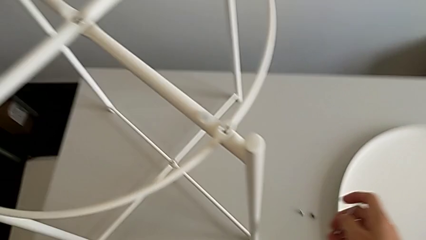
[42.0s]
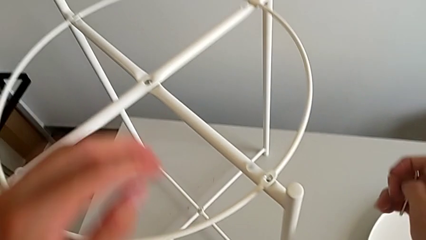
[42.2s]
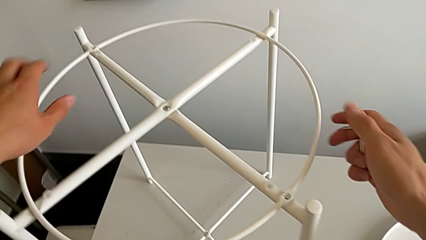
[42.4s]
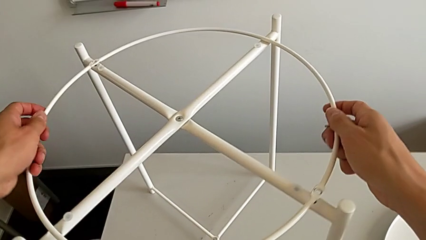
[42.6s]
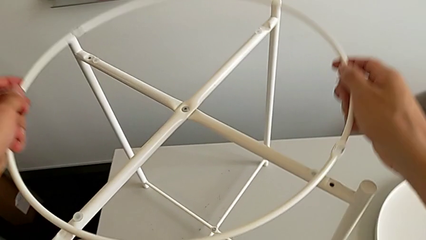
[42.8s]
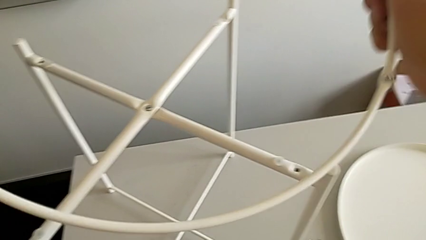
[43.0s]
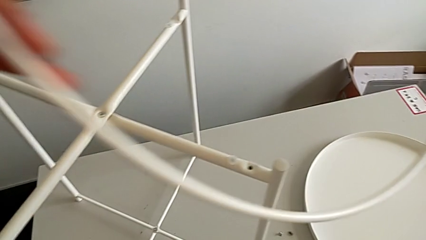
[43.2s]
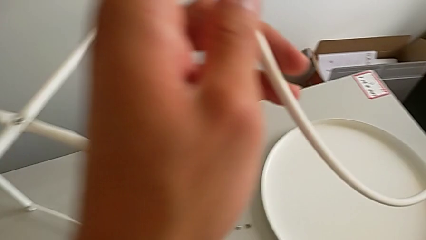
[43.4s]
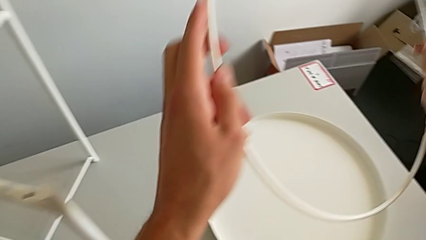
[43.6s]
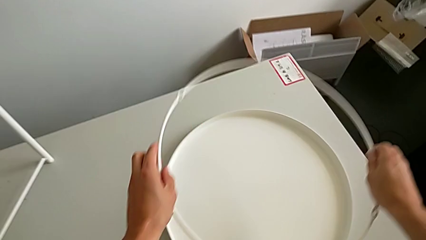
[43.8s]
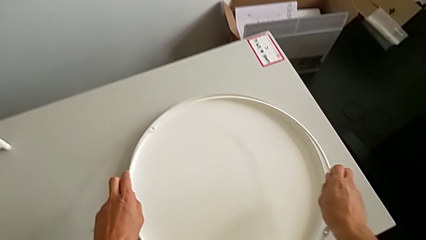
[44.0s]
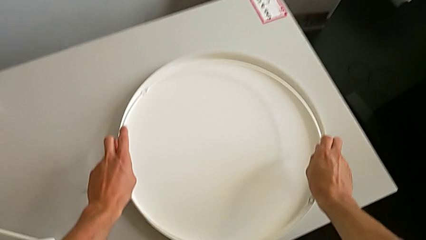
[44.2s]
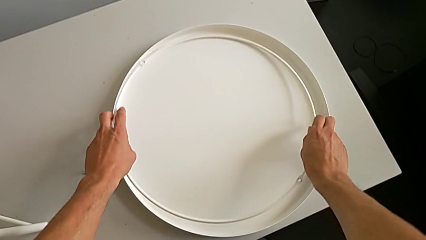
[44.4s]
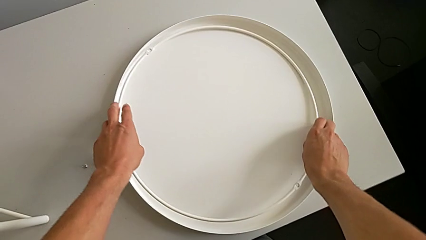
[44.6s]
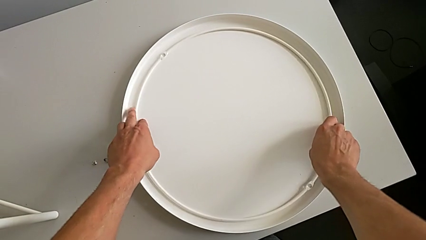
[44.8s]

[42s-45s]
The instructor removes the circle. They disassemble the circle and place it.

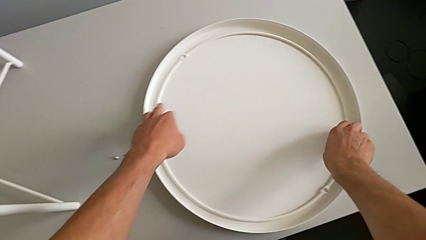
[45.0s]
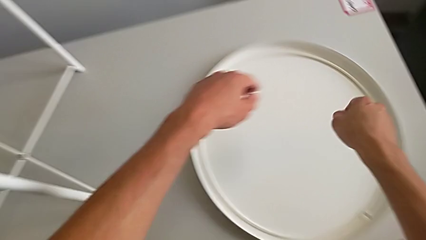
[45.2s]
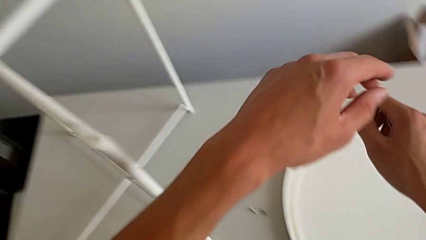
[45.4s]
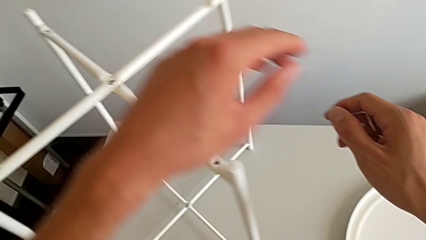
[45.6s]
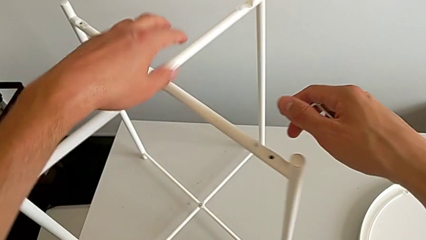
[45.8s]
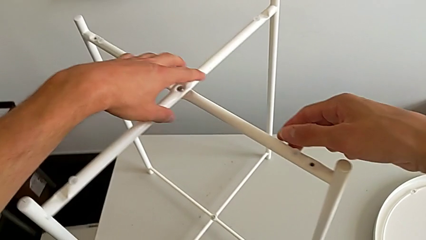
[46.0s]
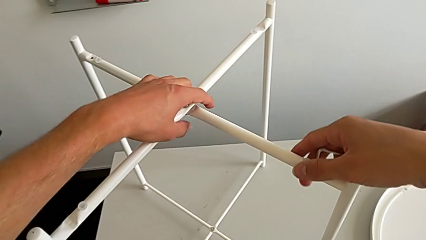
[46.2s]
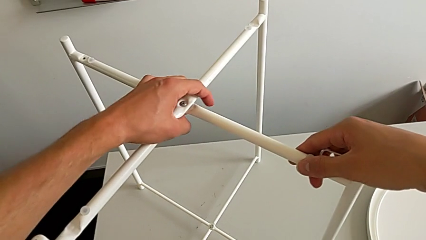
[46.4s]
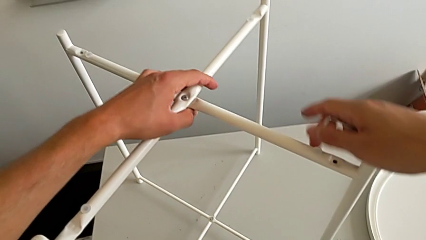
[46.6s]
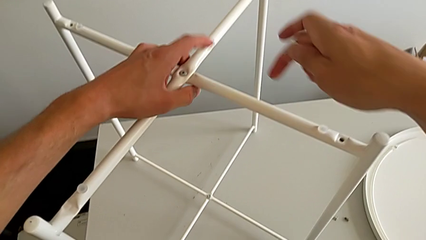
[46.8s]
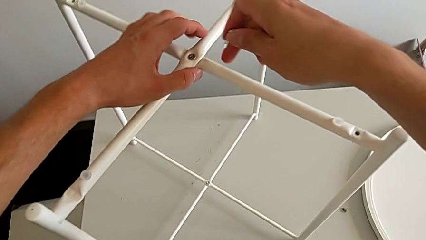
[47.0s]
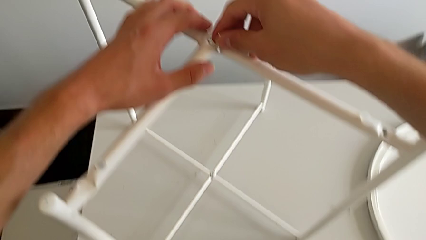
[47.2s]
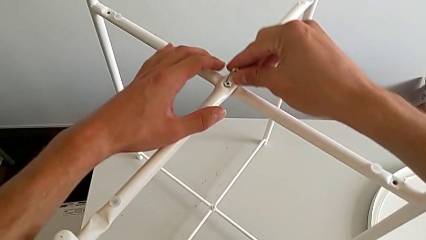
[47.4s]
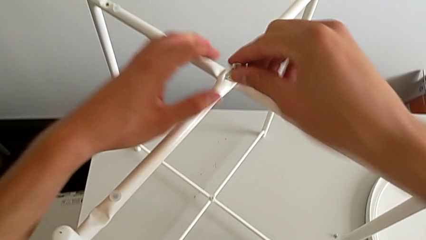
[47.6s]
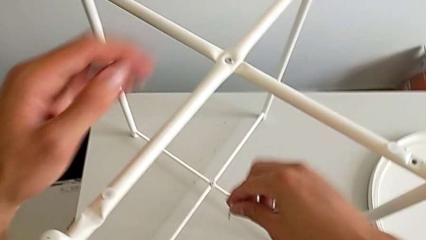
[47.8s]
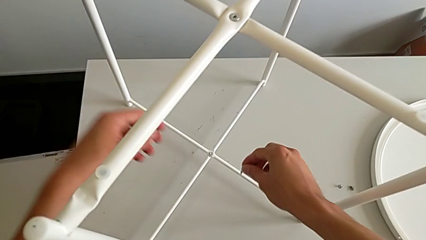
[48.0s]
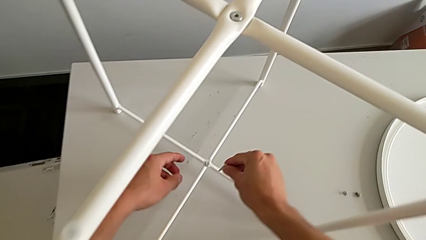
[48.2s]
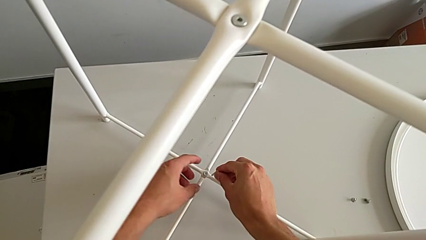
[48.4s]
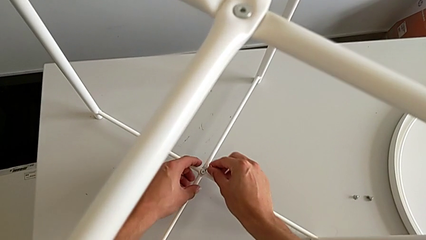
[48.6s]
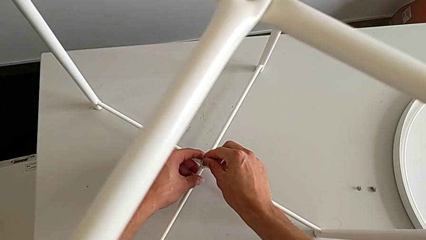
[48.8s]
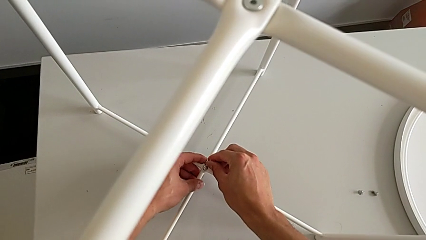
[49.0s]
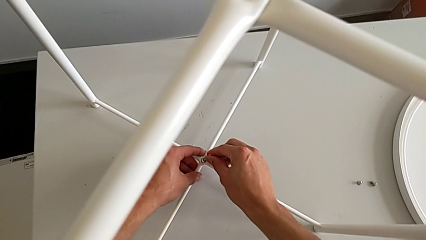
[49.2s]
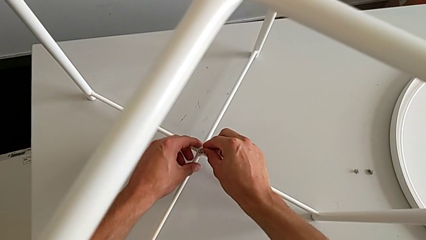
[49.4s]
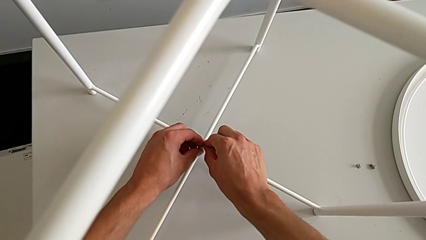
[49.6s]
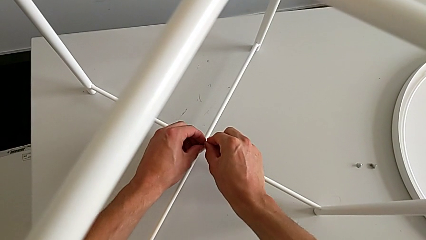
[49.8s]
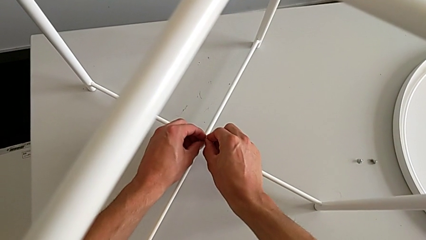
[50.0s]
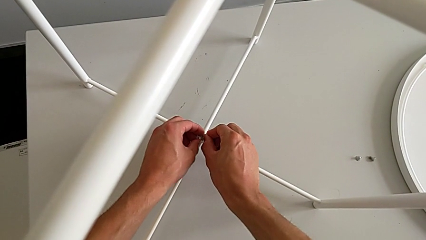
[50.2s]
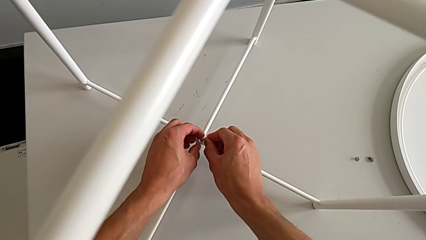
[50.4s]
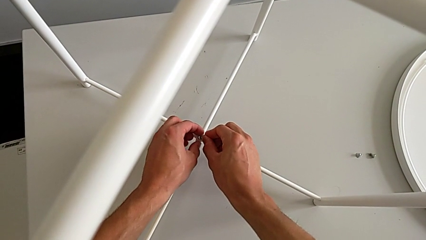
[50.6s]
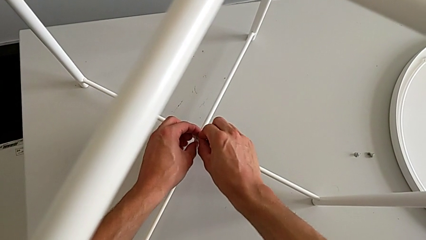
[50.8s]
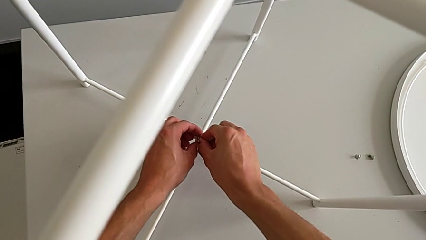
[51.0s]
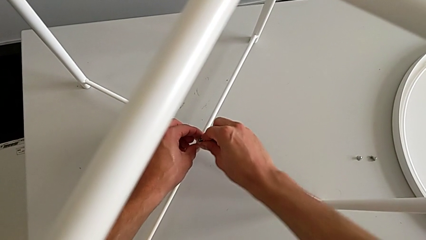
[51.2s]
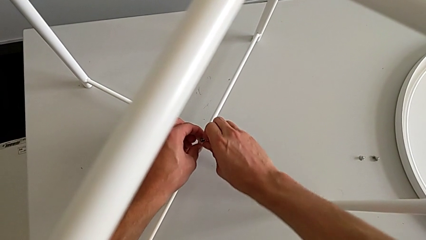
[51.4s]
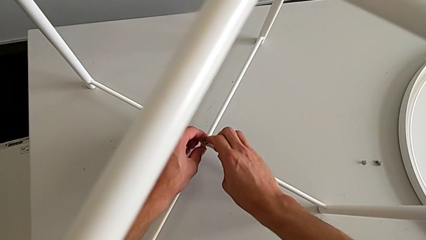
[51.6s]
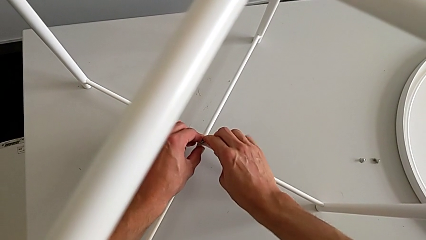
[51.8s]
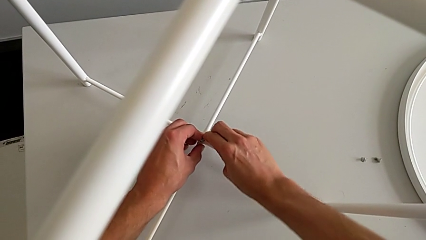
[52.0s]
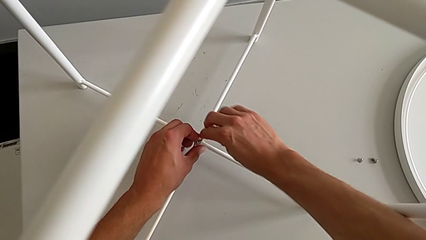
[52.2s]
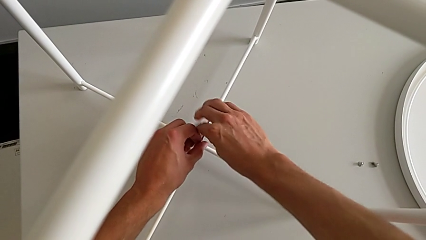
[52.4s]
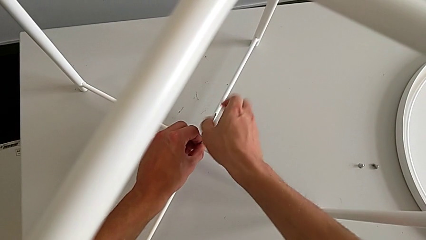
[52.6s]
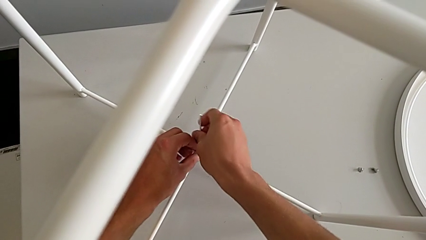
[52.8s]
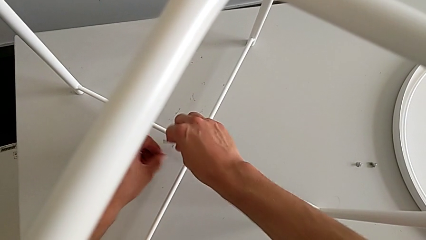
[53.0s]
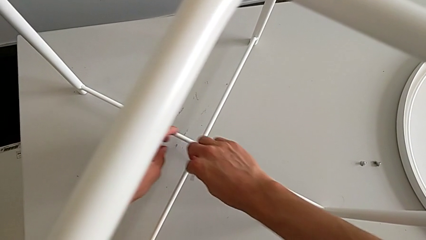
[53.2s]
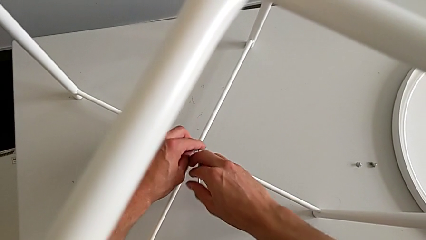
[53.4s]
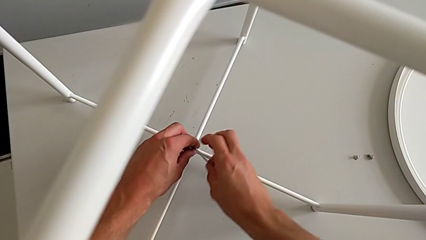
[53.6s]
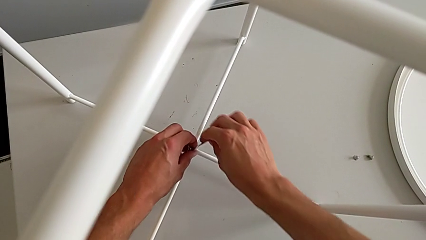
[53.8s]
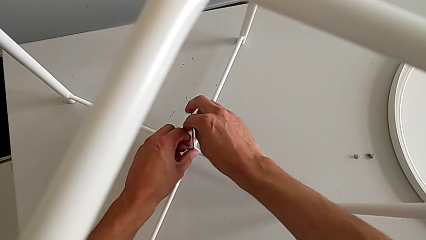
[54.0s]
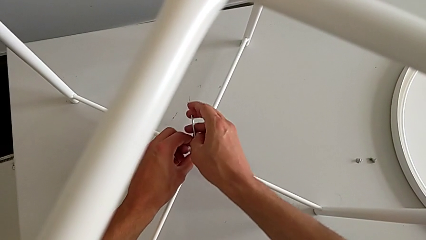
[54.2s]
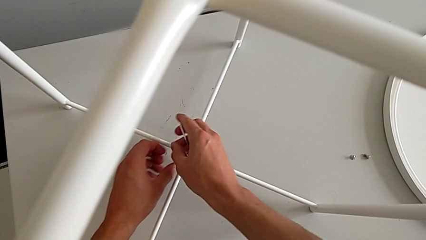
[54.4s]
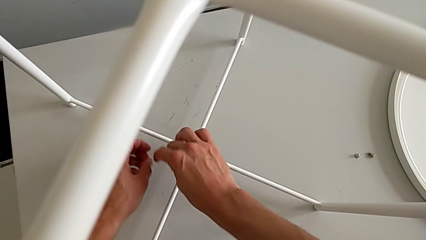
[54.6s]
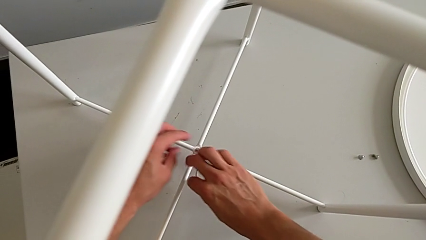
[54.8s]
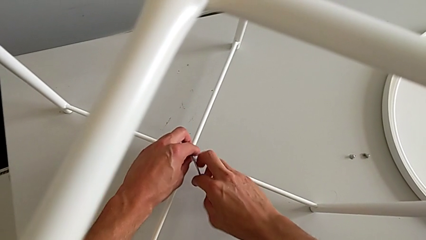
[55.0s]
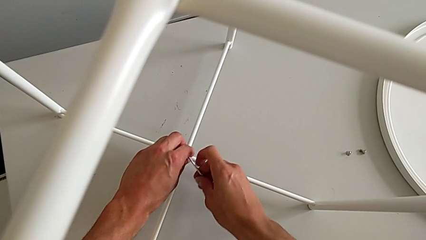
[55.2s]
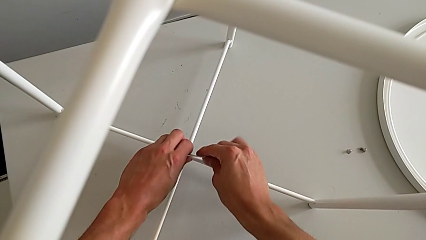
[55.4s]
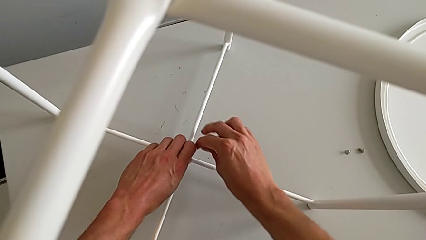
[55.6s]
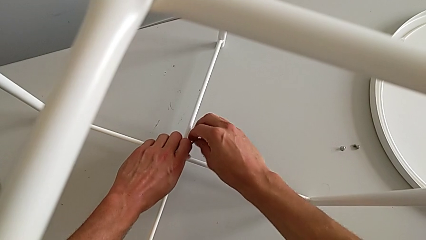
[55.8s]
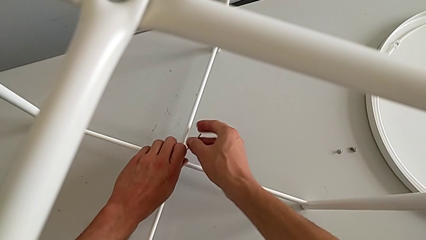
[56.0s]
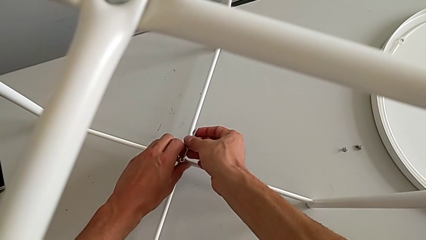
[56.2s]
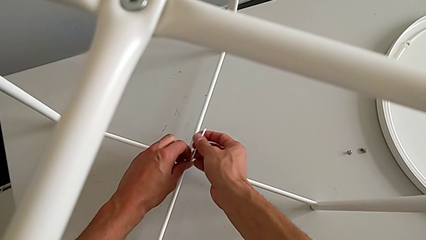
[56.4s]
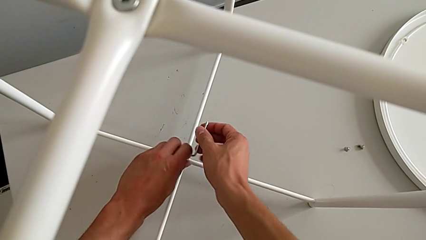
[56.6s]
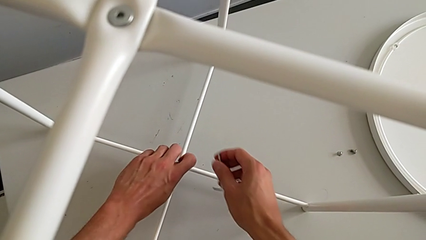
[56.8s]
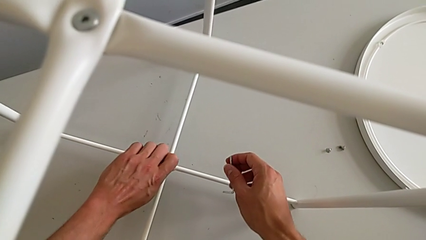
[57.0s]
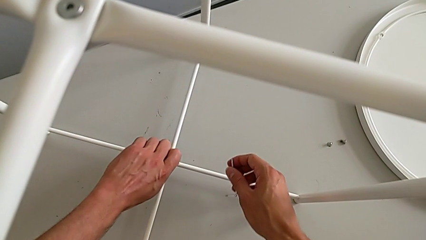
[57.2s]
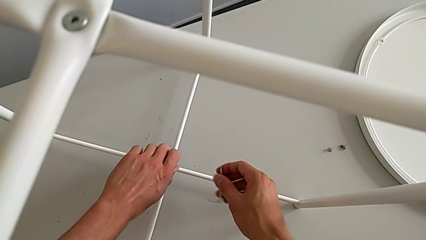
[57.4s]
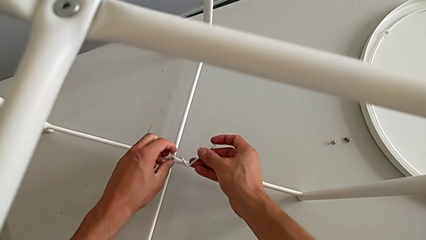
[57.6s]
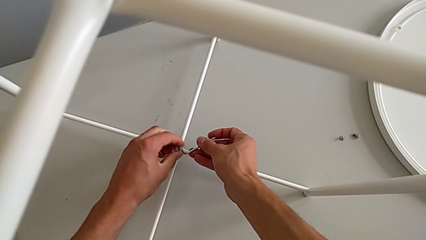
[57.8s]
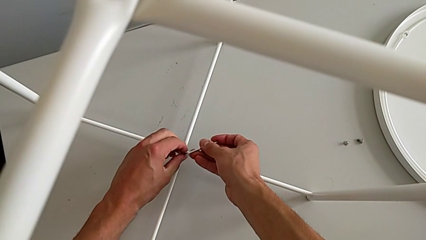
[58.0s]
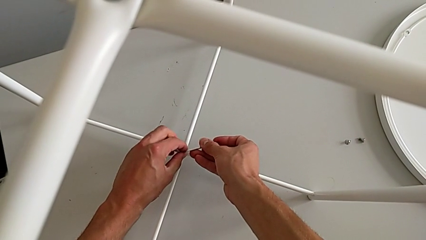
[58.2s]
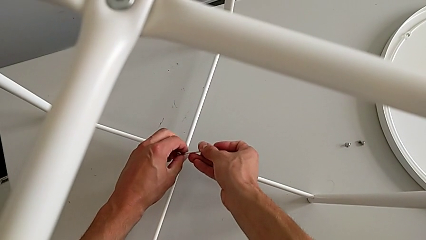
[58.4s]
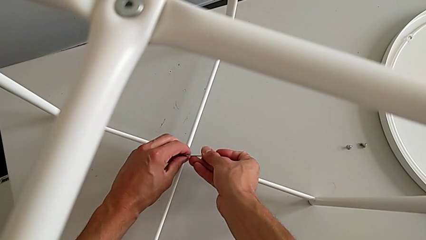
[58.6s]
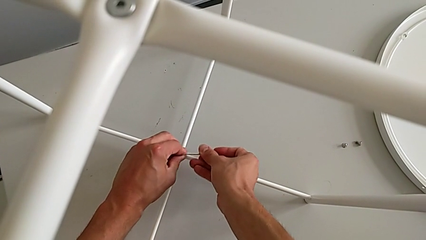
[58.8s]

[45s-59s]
The camera wearer is unscrewing the bottom hex socket head. They approach the leg, hold it, approach the hex socket head twice, insert the Allen wrench, unscrew the hex socket head, withdraw the Allen wrench, unscrew the hex socket head and insert the Allen wrench.
